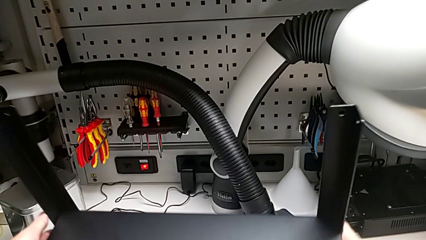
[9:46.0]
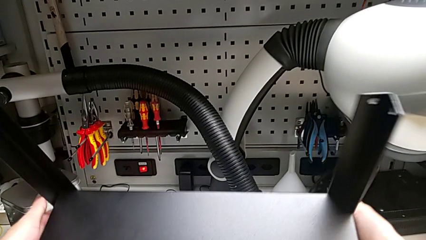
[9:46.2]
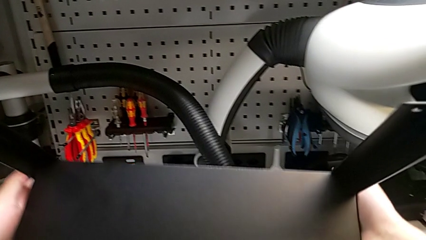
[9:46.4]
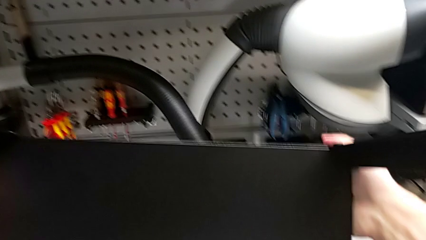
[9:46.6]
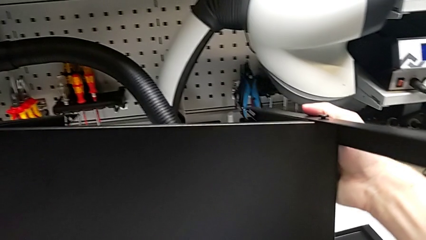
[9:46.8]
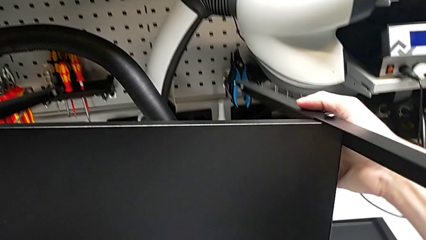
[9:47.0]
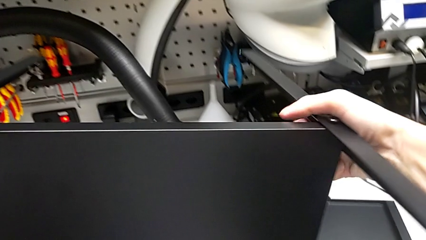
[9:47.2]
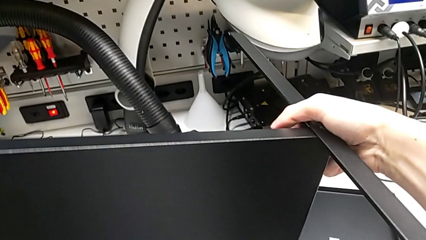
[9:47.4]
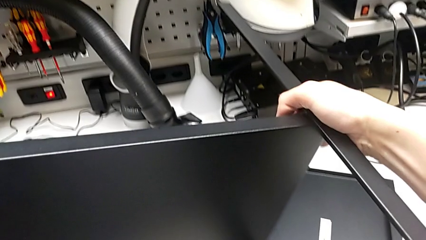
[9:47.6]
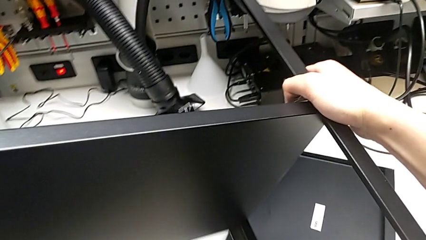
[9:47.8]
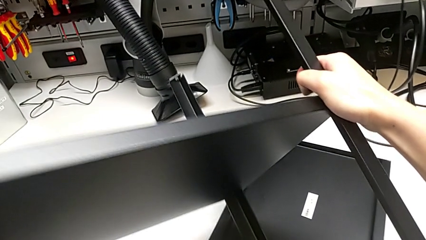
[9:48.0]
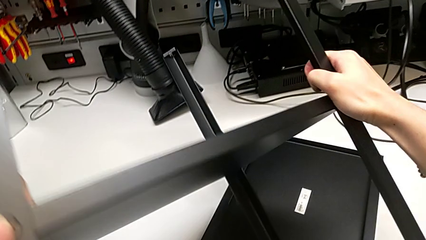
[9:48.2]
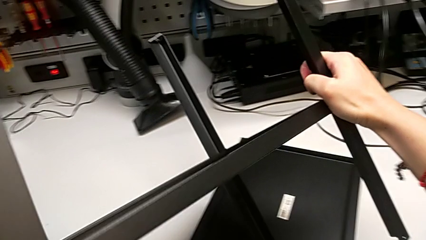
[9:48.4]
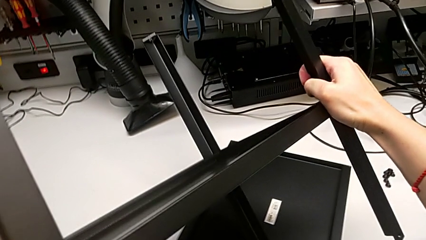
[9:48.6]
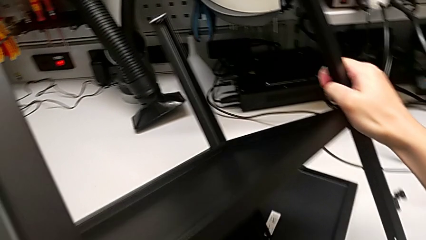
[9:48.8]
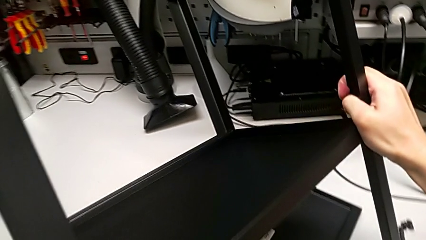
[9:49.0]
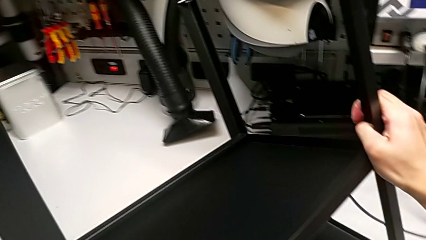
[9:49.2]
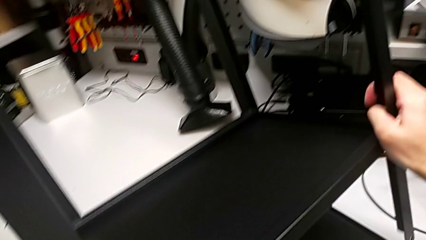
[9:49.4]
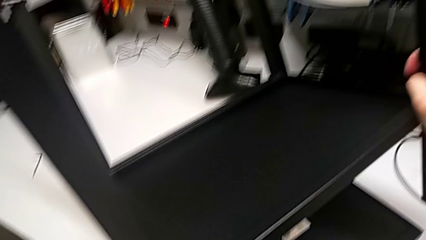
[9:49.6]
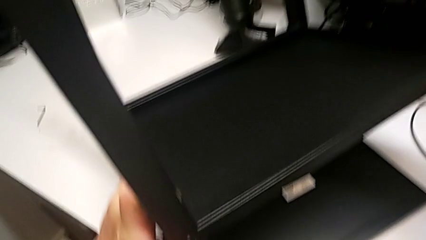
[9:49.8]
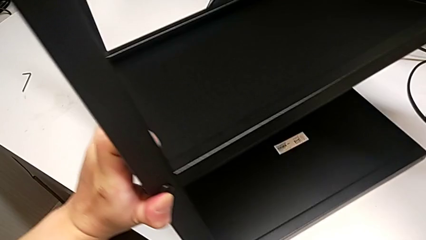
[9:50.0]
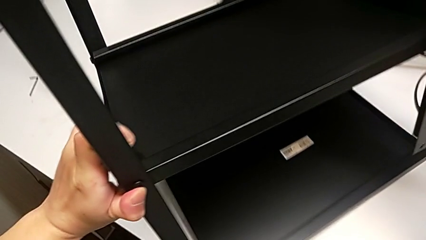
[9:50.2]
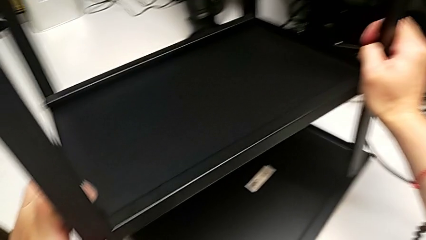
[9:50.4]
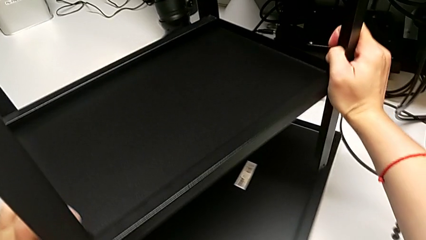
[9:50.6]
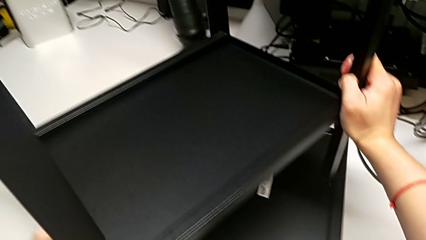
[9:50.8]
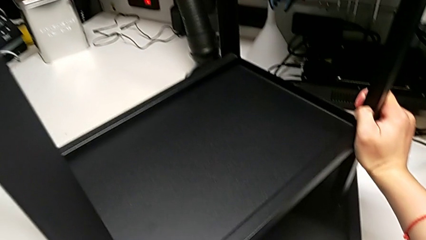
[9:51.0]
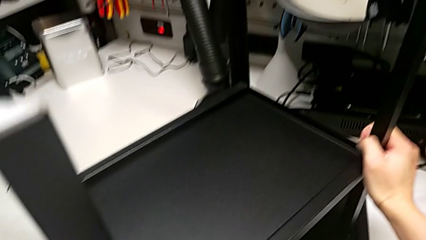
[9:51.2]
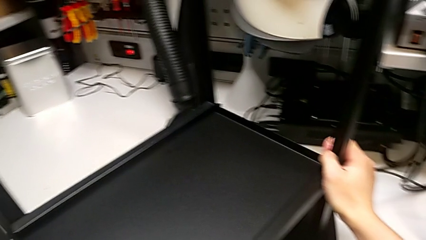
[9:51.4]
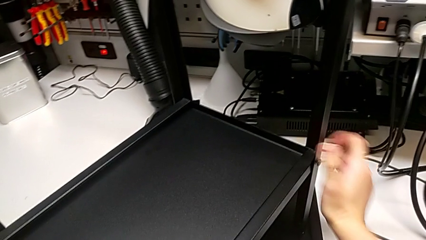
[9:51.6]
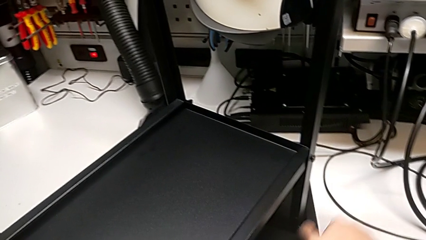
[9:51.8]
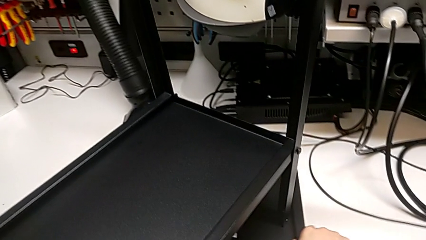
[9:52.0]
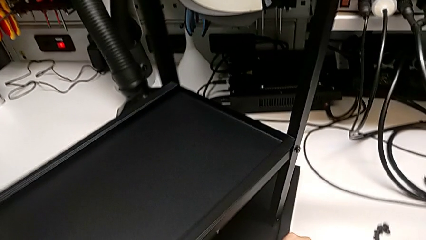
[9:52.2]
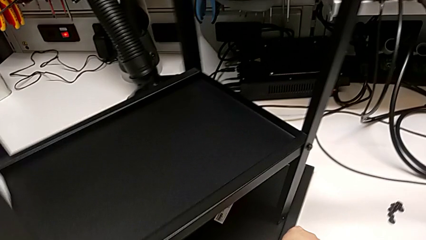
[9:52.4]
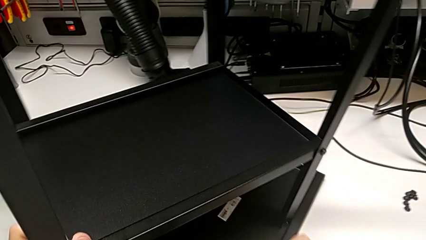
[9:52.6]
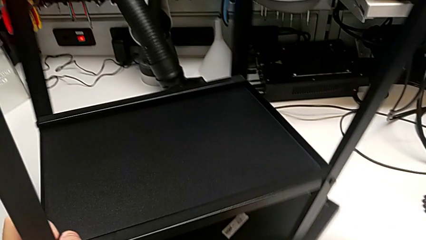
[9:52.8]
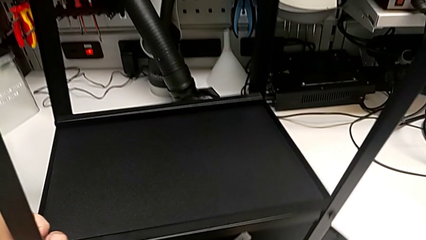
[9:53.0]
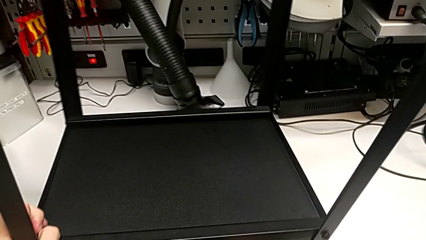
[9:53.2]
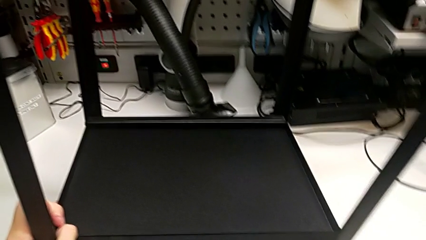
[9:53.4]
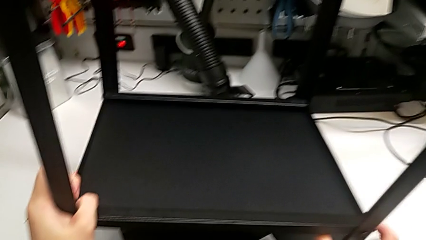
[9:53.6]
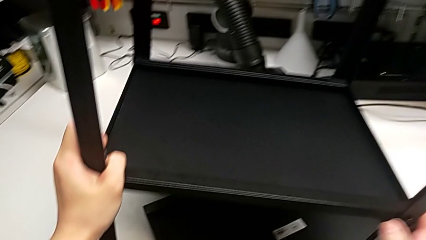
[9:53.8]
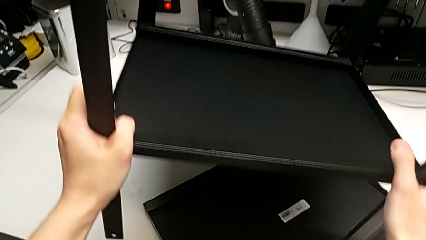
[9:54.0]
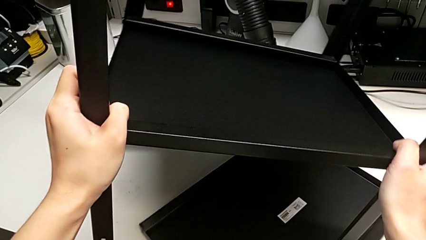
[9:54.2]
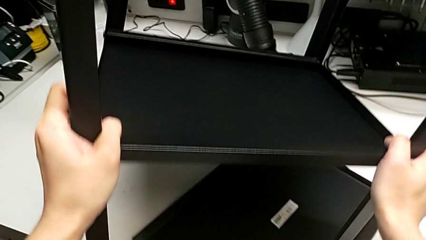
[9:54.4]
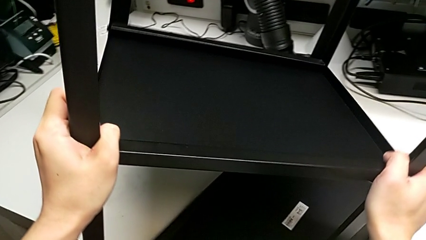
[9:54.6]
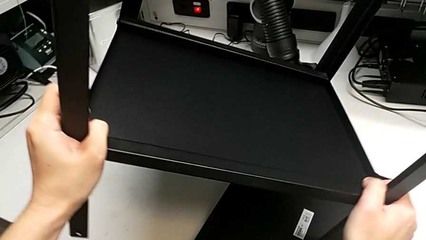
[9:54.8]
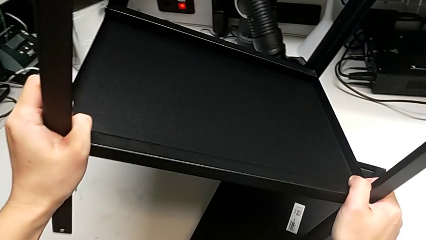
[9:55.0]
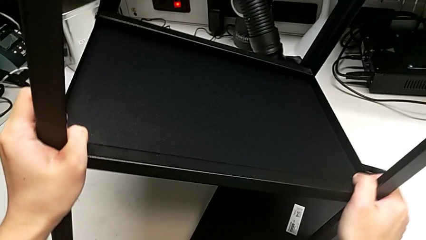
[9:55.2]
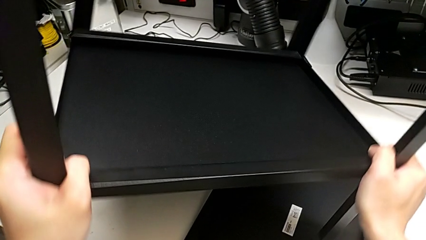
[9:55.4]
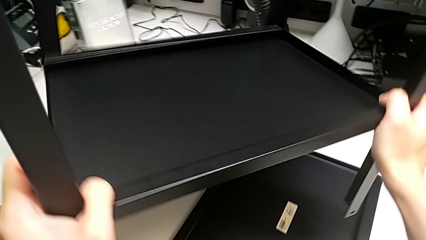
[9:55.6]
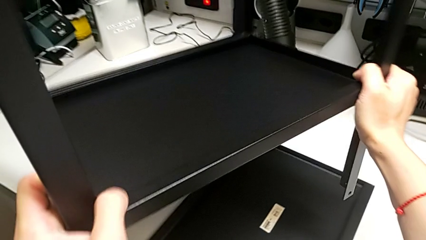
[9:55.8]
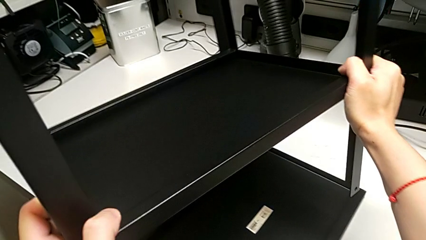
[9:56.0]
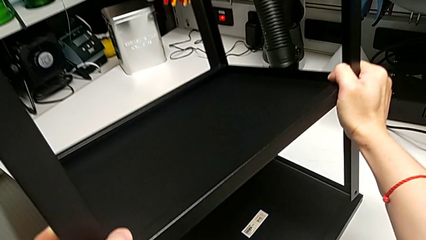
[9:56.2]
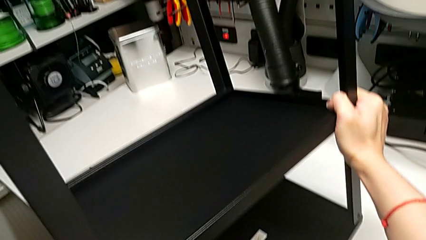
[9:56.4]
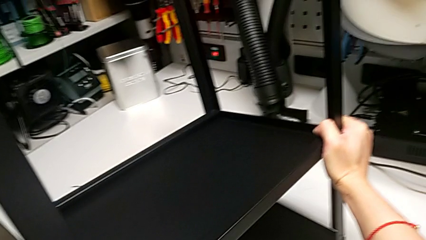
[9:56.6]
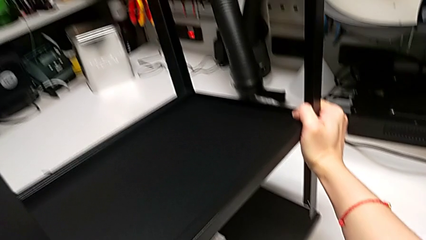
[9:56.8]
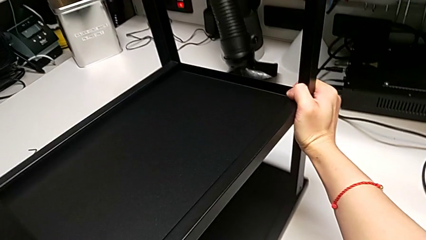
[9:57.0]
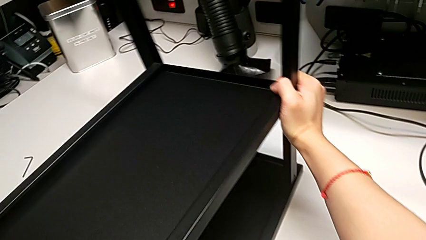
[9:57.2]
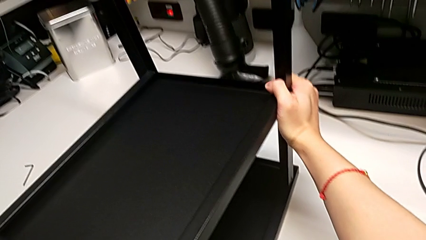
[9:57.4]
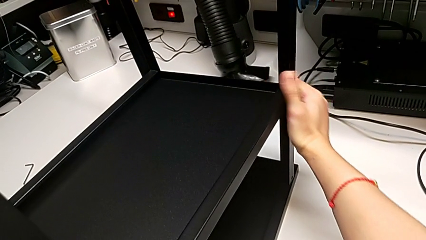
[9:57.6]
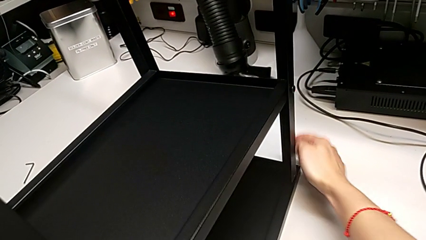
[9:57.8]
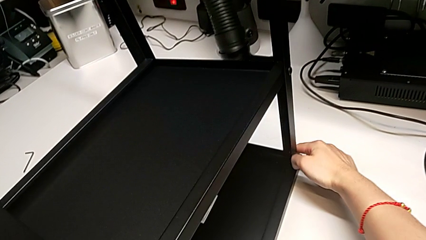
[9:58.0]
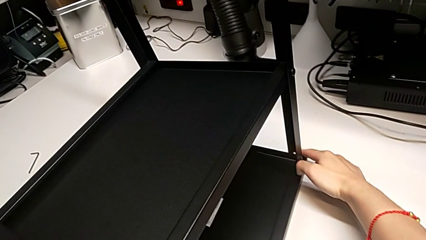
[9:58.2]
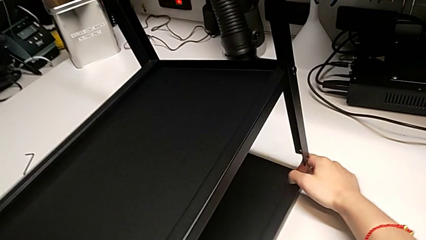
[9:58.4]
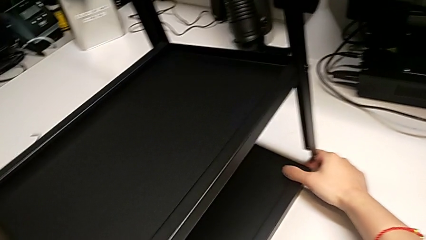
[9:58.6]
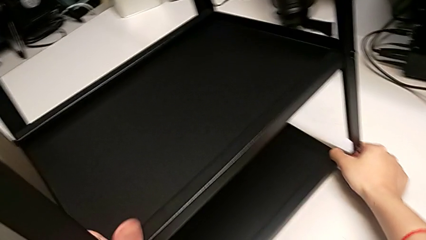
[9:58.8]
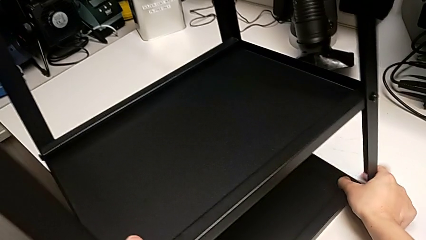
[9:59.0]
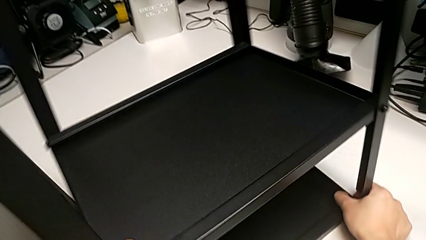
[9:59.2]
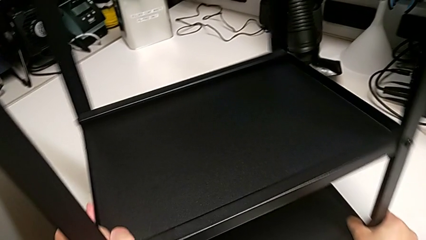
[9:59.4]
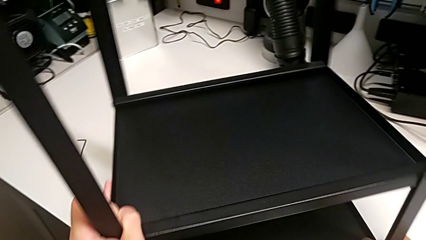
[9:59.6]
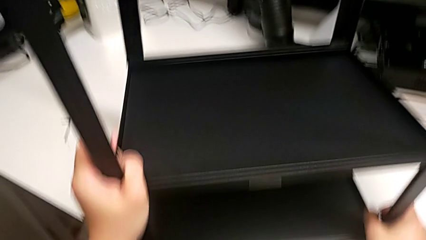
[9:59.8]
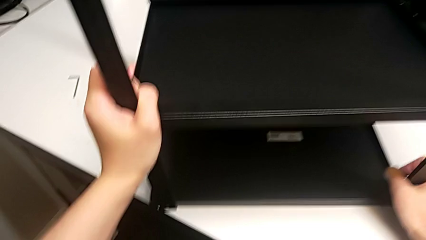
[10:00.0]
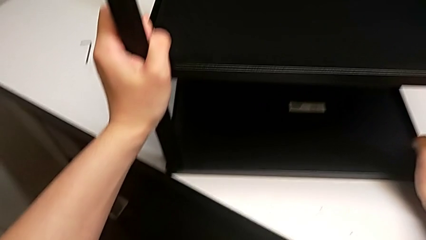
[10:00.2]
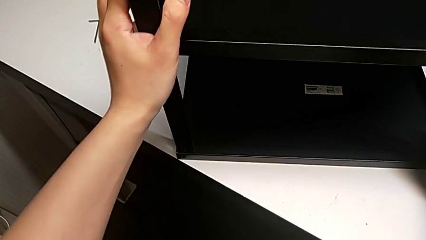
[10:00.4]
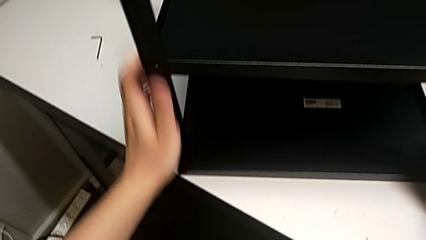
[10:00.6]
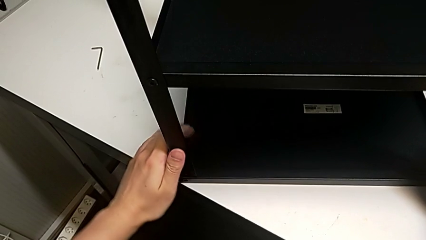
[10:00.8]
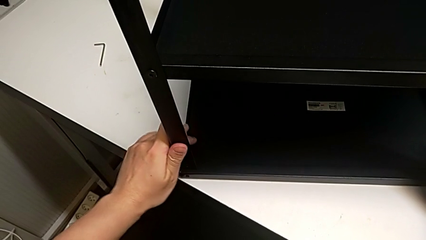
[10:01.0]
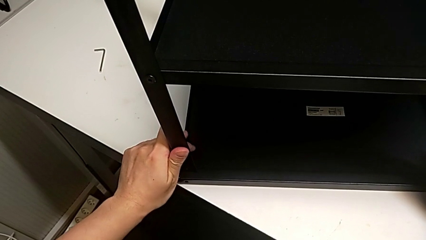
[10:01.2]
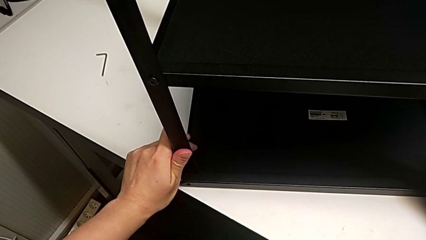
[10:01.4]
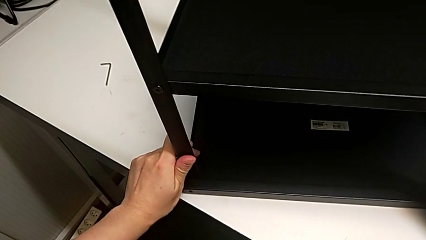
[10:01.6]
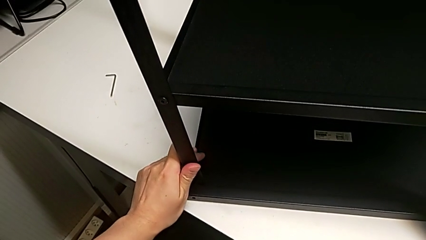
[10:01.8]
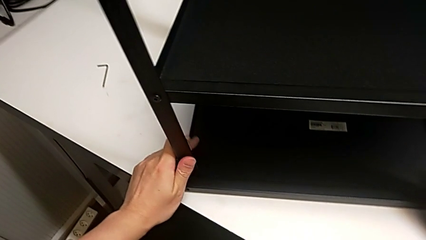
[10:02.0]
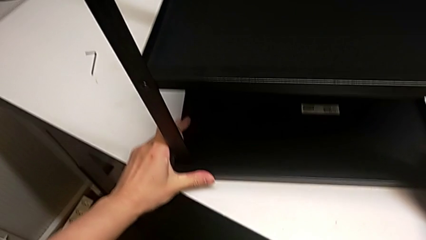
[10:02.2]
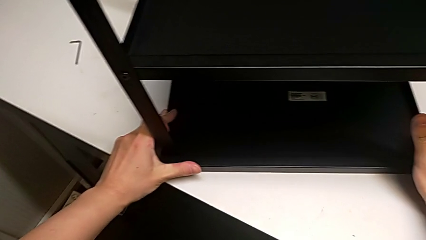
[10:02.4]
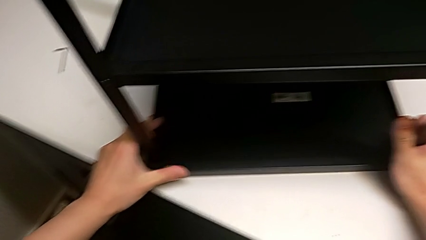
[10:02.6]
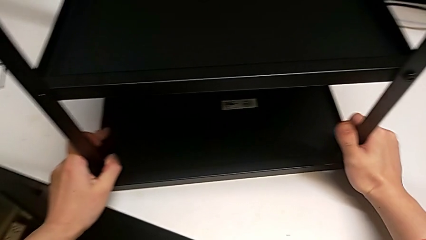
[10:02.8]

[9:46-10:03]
The camera wearer is aligning the top shelf. They keep rotating the tray and begin to align the top tray.
